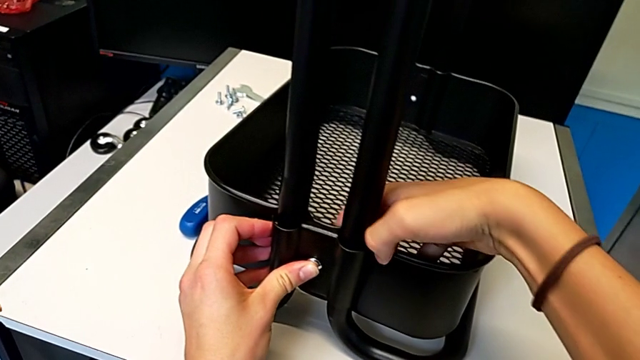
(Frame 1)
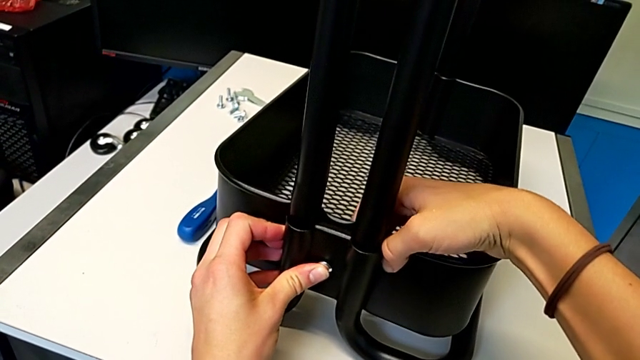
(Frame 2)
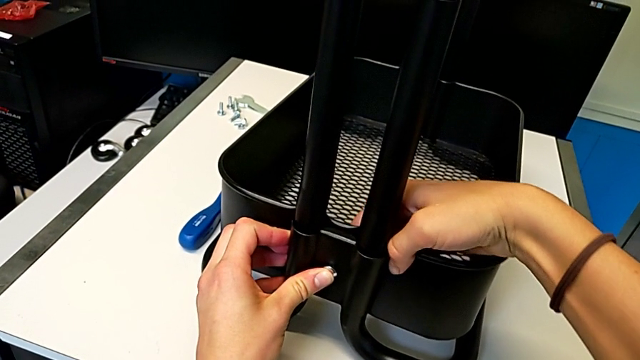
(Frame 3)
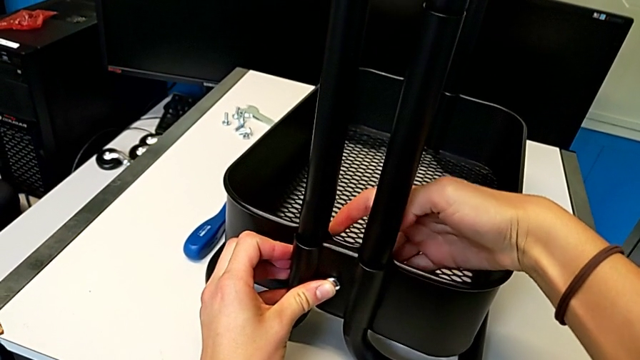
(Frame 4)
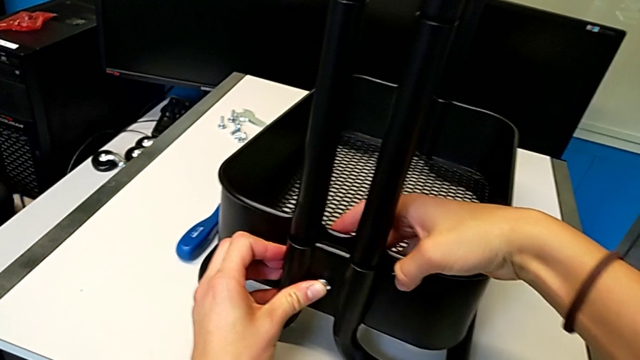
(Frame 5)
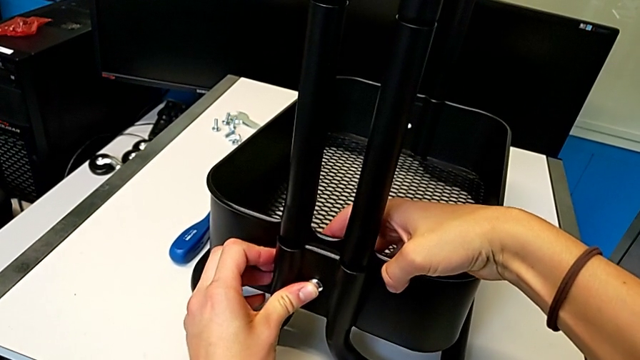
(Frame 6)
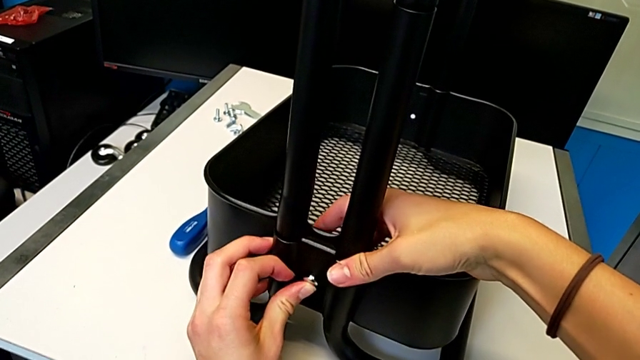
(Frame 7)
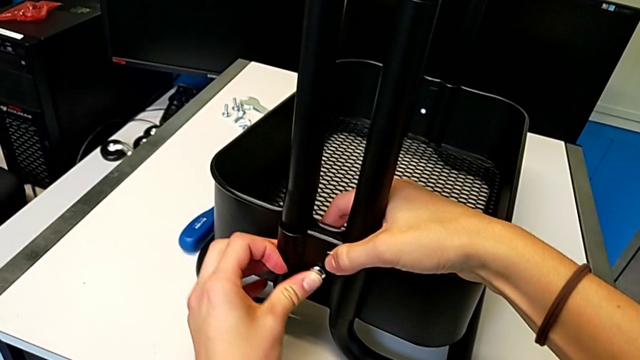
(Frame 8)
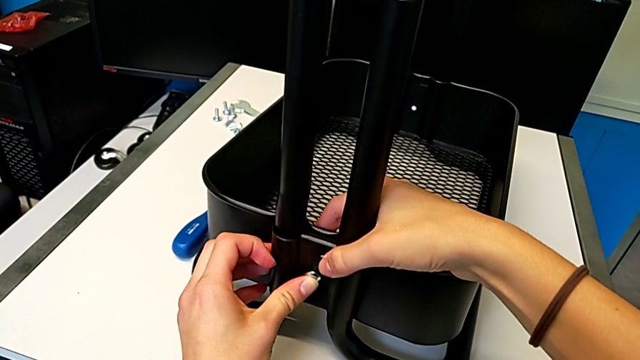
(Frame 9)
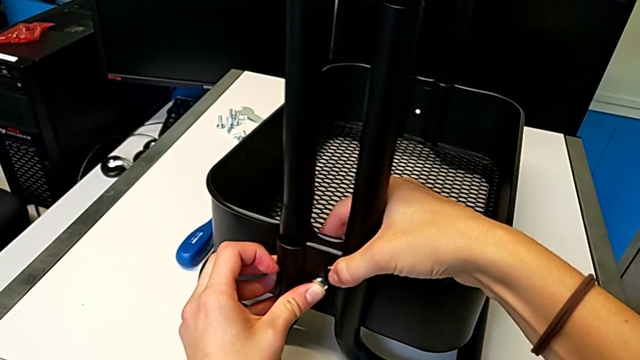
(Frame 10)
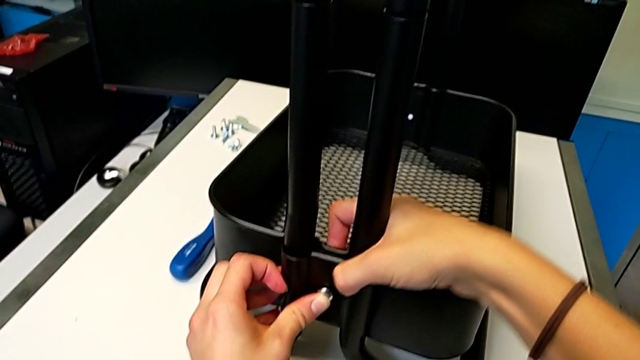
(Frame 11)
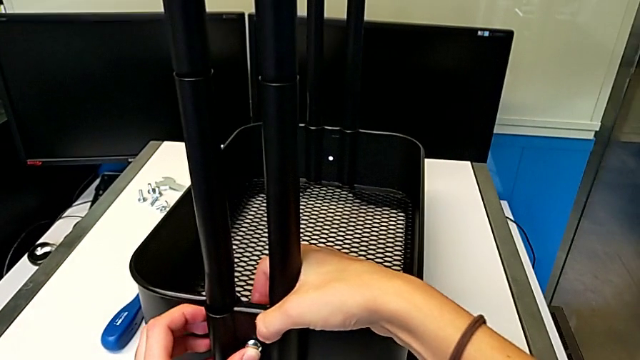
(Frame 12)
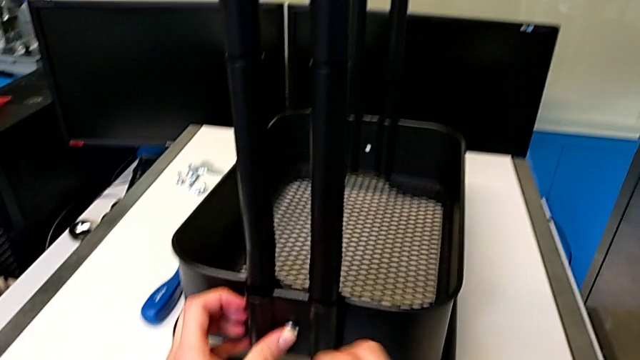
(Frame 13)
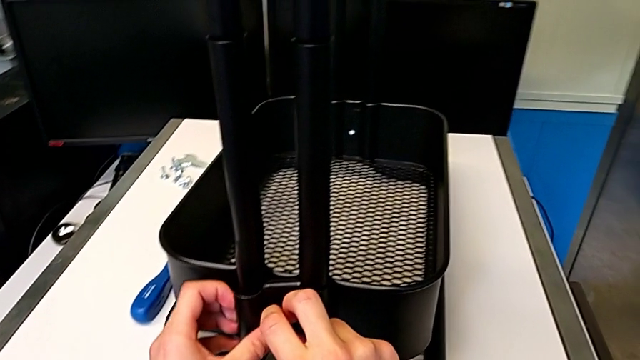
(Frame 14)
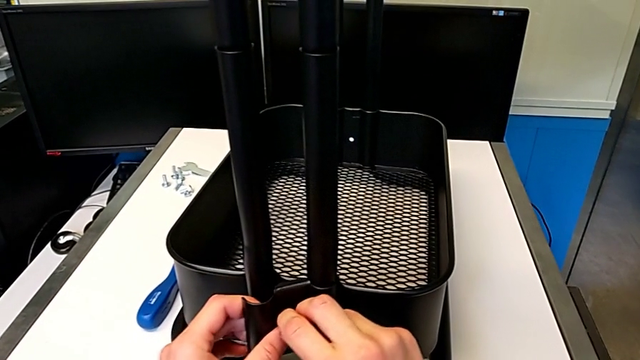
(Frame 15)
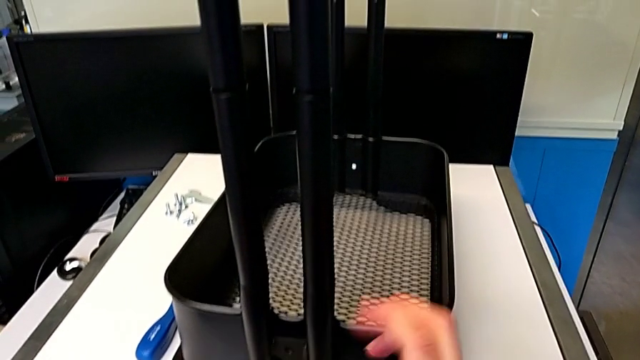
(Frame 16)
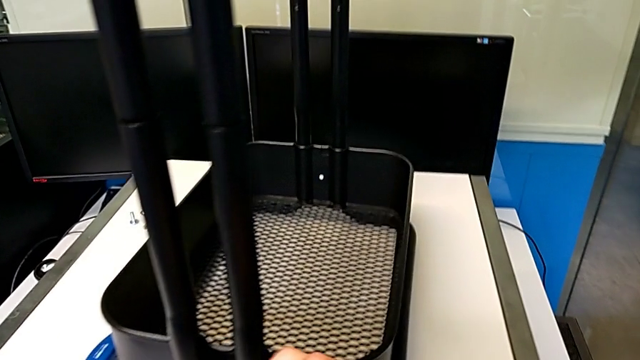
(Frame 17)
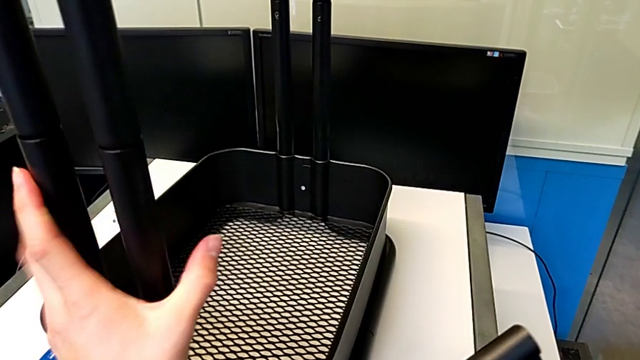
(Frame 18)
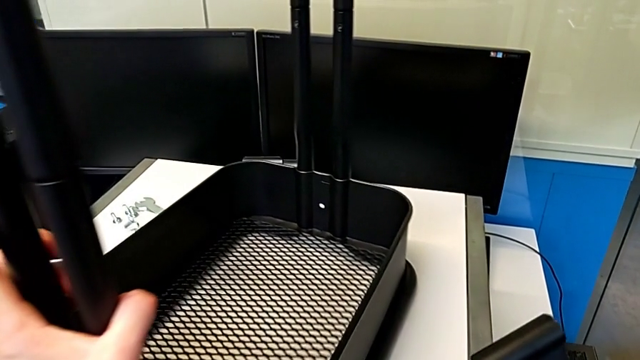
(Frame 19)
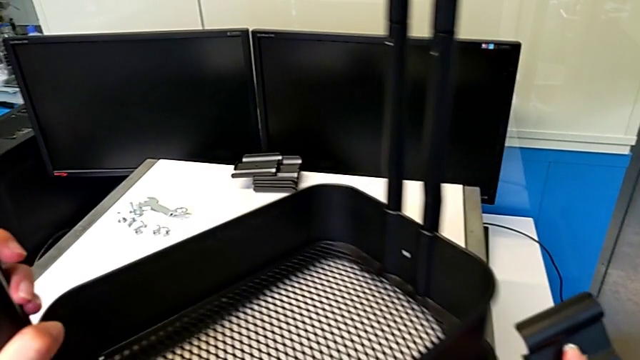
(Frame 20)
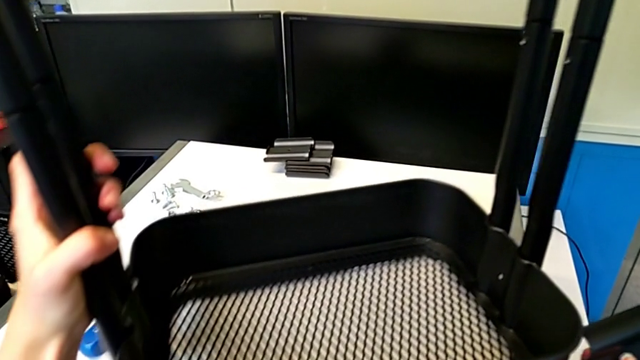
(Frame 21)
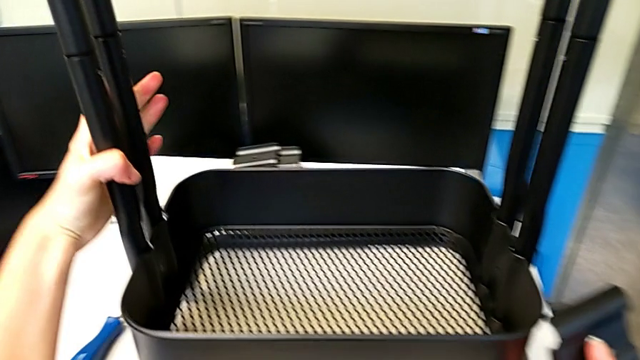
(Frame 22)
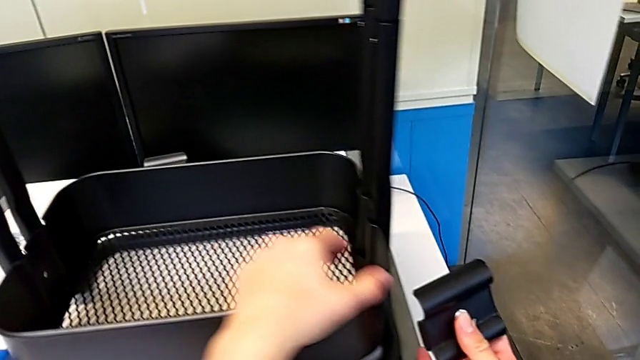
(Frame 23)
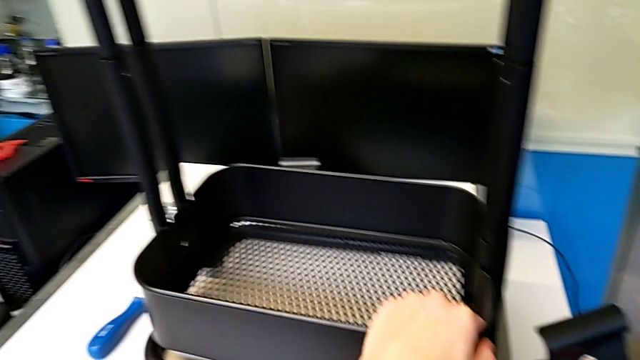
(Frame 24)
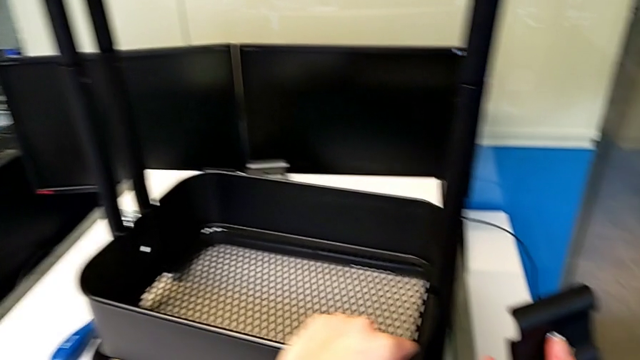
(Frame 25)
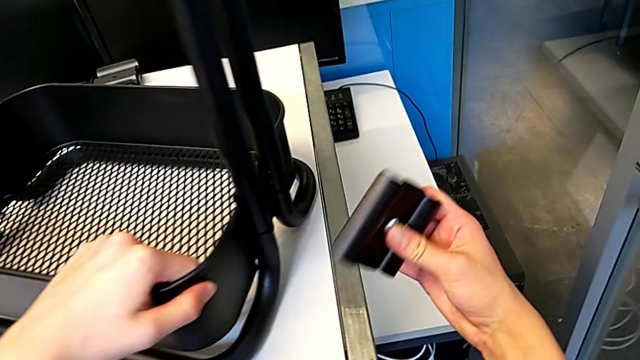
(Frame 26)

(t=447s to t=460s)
The camera wearer is assembling the first bracket in the bottom tray. They align the grid tray, disassemble the bracket, grab the leg and rotate the frame.

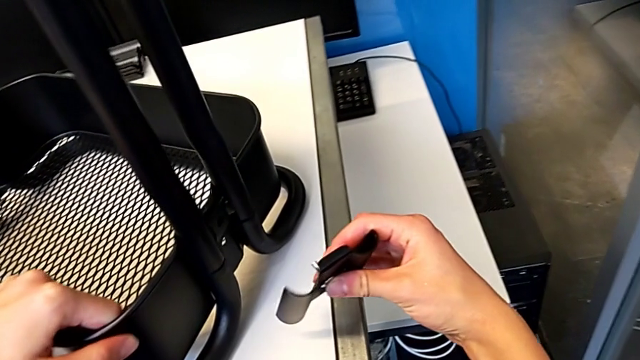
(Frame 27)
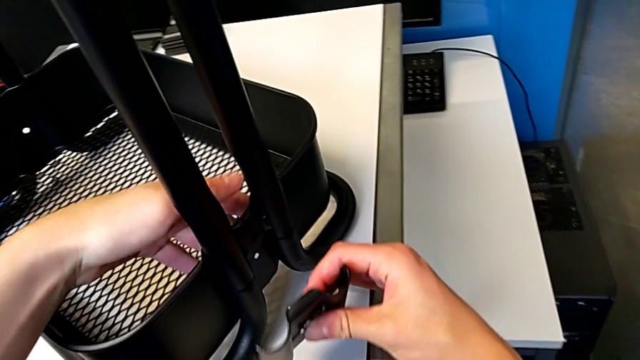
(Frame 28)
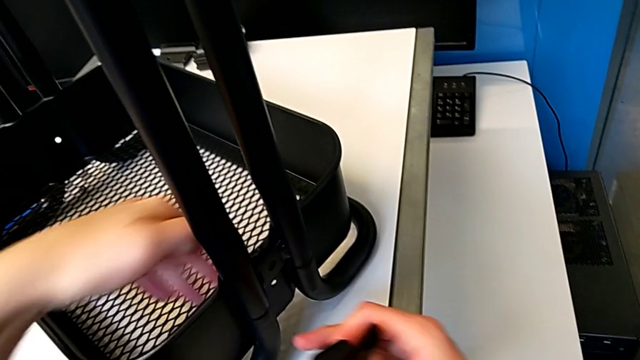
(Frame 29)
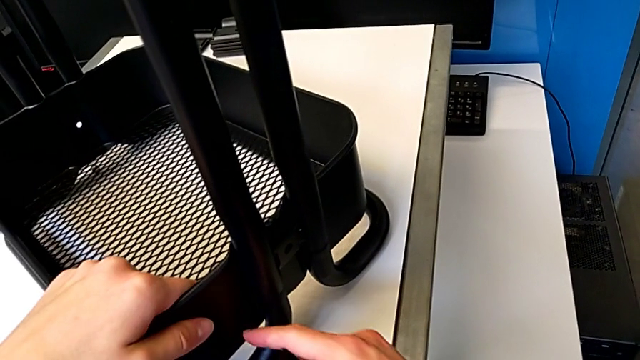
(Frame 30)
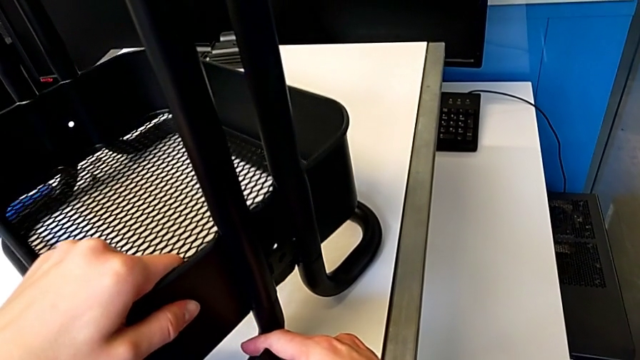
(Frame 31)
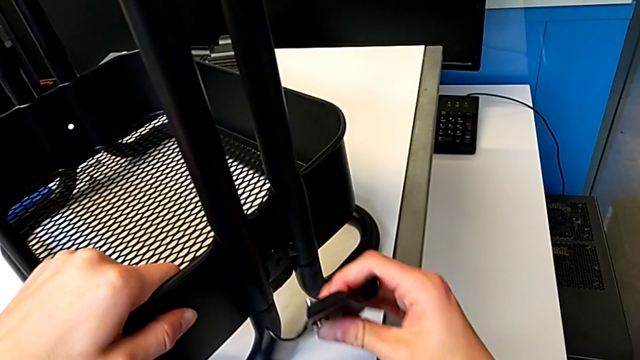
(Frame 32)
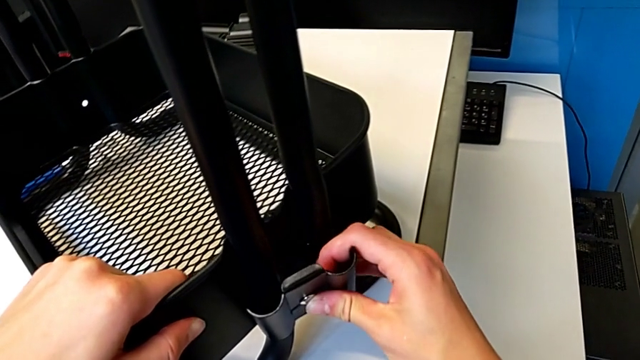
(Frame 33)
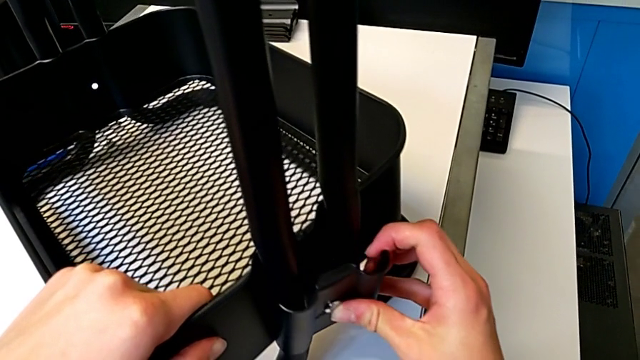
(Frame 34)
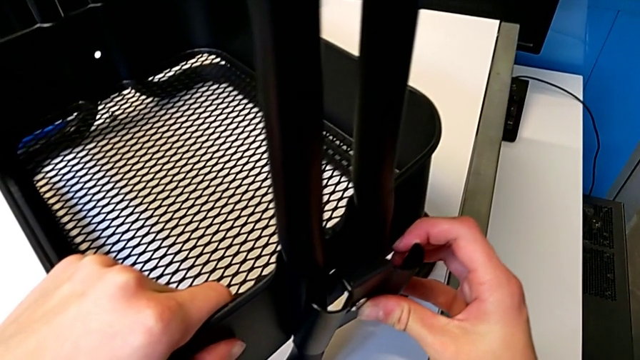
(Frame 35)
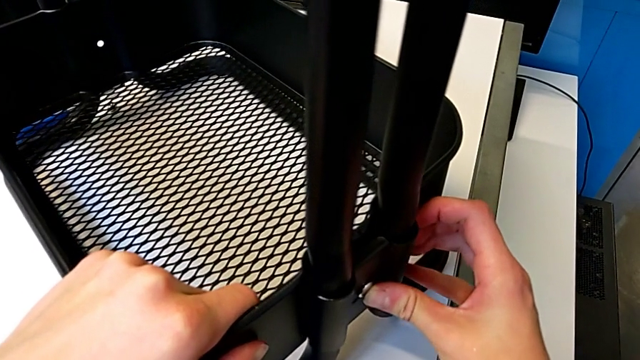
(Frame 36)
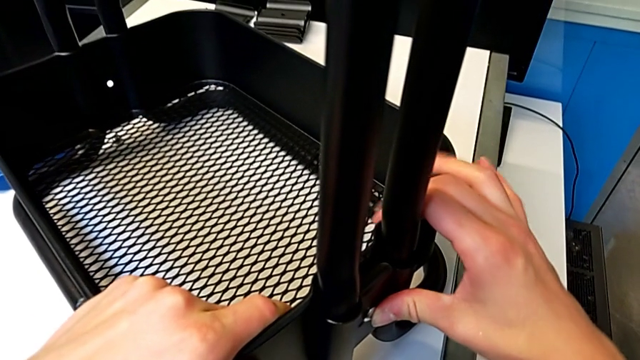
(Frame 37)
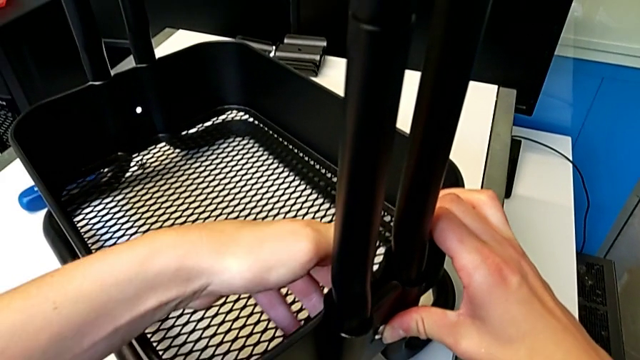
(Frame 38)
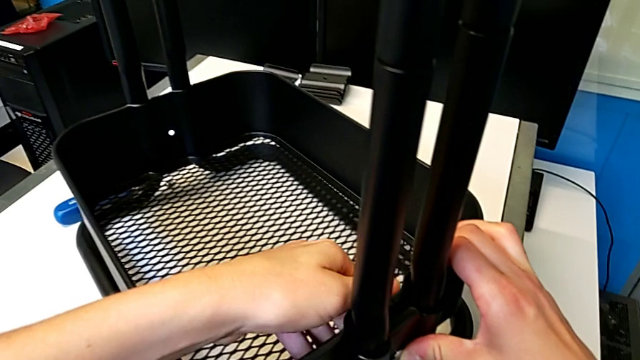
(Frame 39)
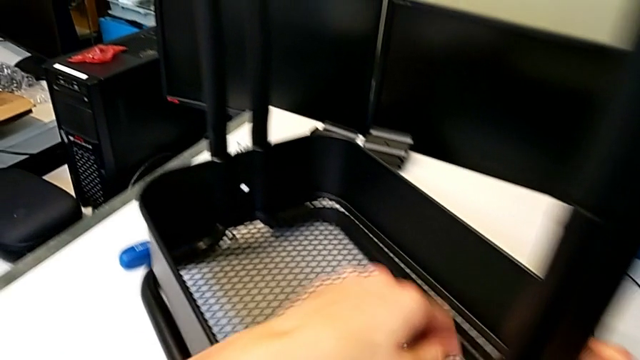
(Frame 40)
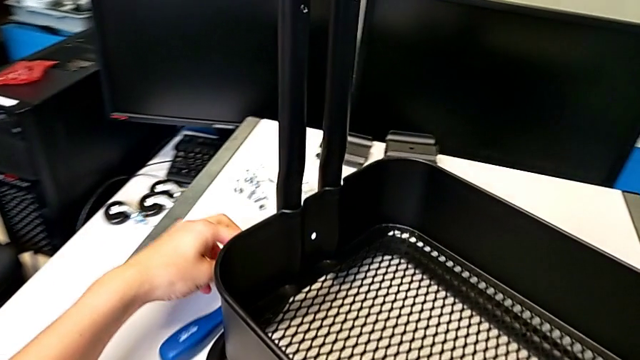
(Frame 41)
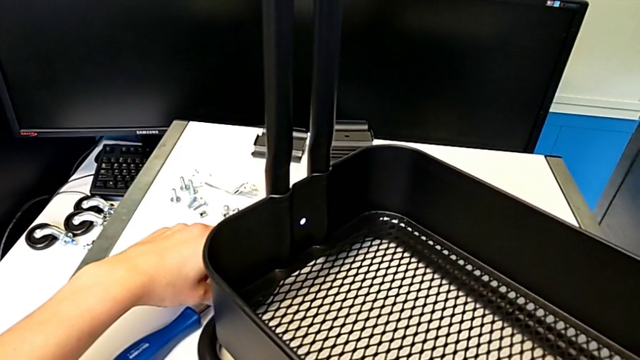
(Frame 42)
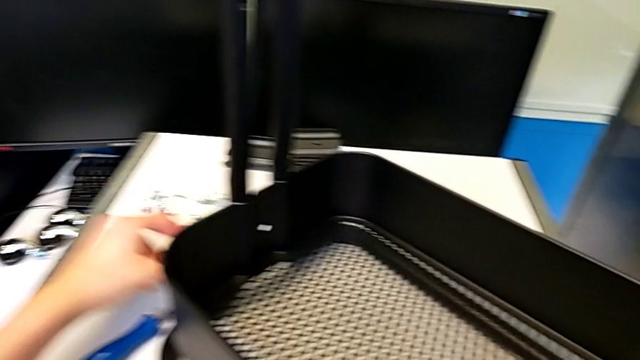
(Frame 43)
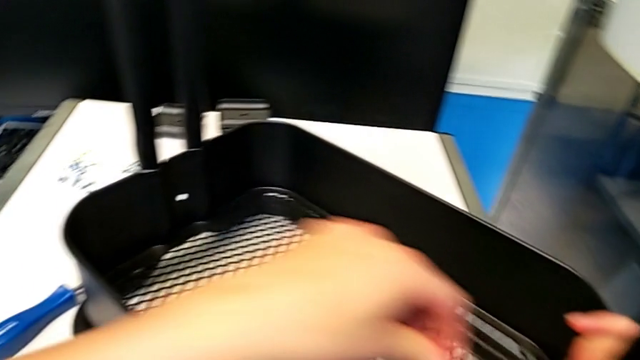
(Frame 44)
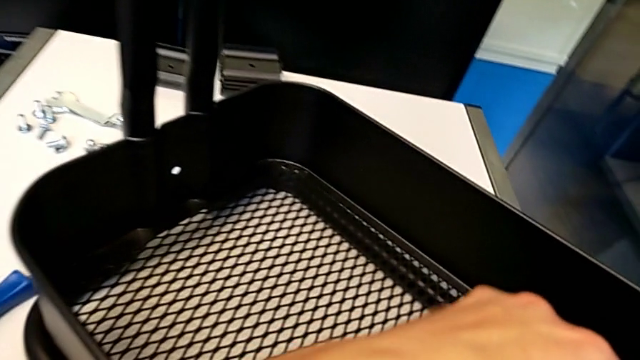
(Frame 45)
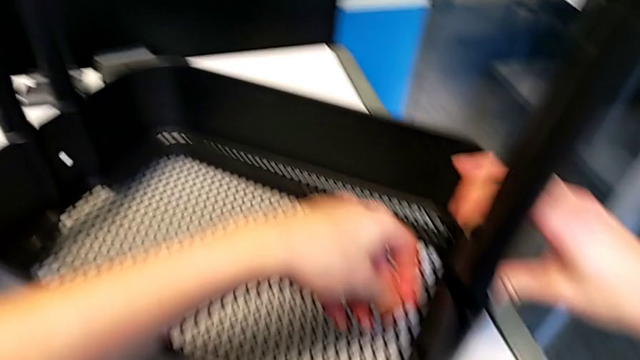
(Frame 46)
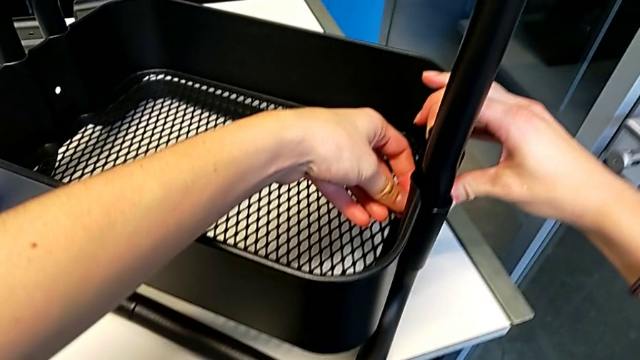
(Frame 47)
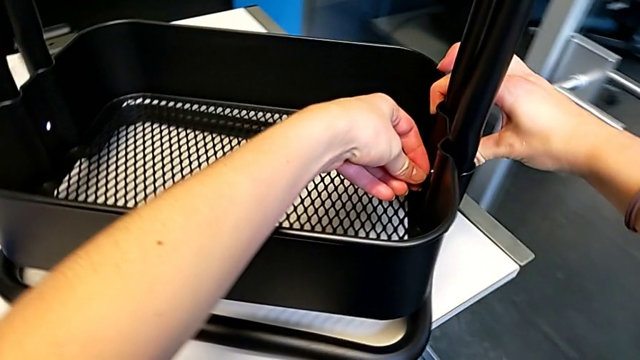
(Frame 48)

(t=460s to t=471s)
The camera wearer is assembling the first bracket in the bottom tray. They align the grid tray, insert the bolt, grab the hexagon cap nut, lift it and insert it.
